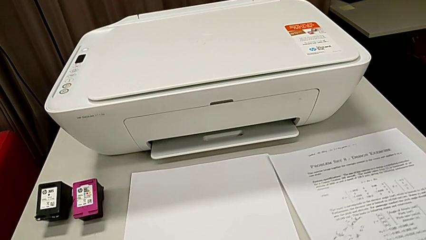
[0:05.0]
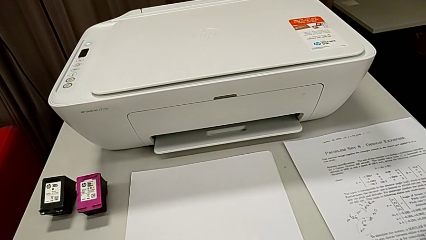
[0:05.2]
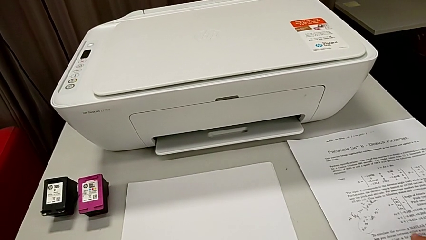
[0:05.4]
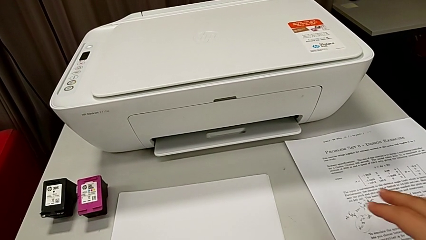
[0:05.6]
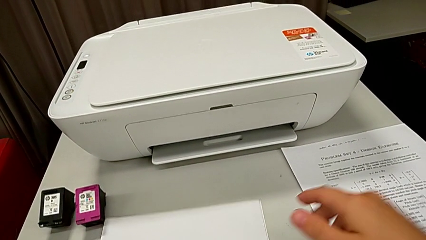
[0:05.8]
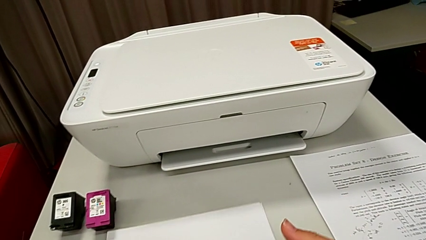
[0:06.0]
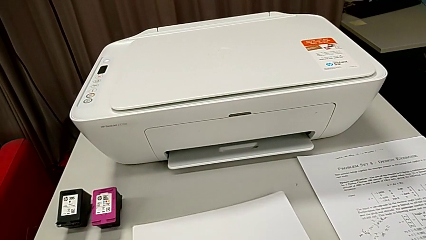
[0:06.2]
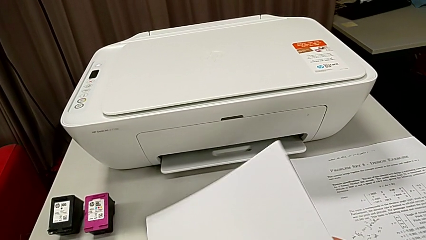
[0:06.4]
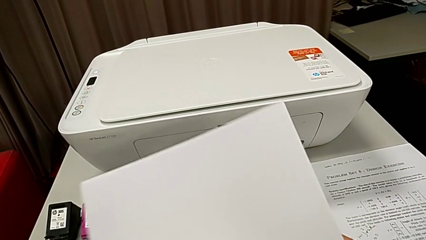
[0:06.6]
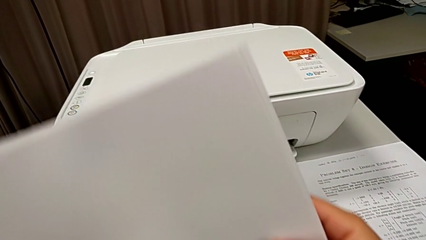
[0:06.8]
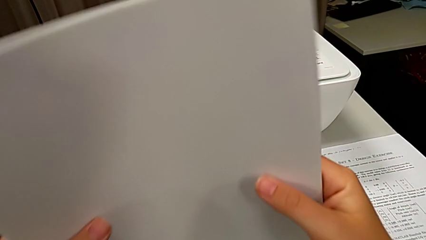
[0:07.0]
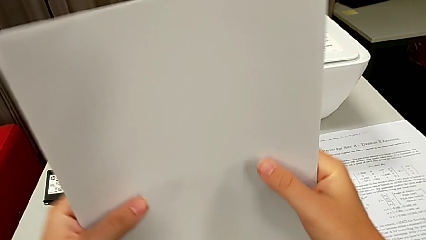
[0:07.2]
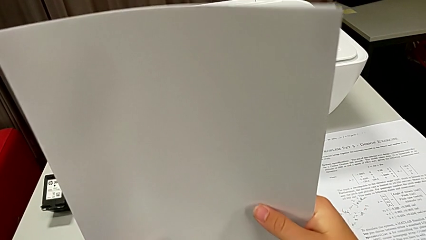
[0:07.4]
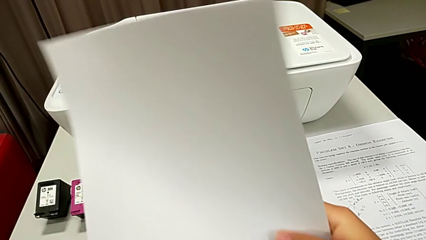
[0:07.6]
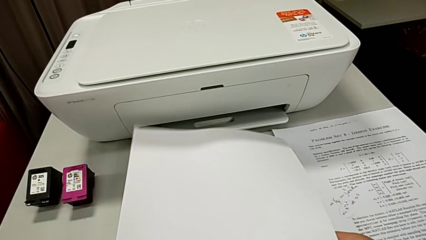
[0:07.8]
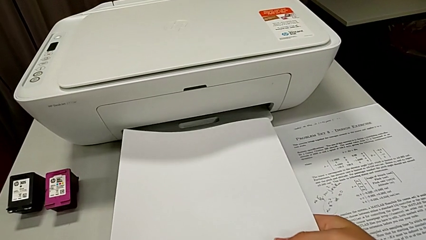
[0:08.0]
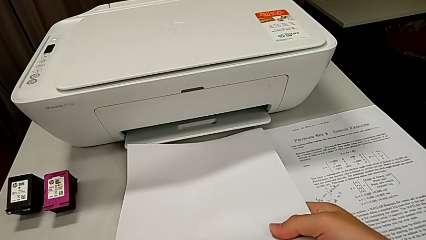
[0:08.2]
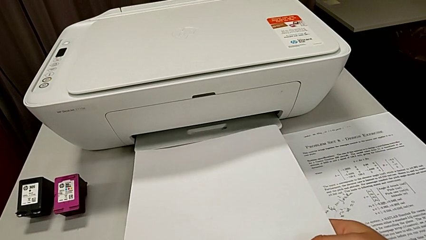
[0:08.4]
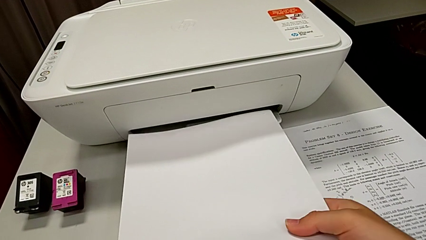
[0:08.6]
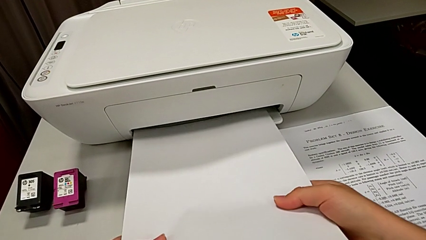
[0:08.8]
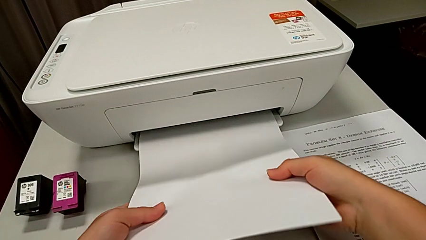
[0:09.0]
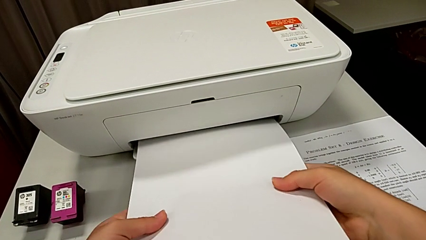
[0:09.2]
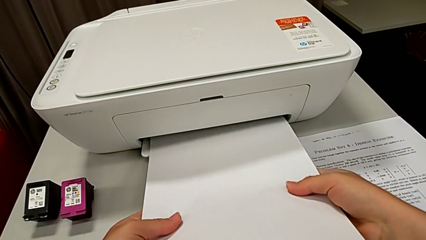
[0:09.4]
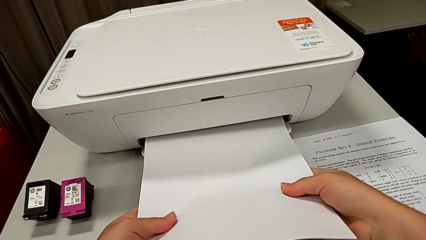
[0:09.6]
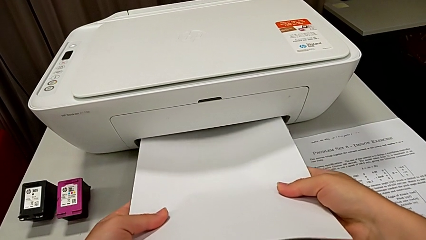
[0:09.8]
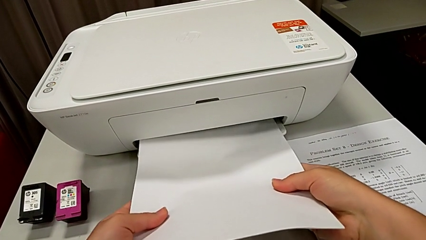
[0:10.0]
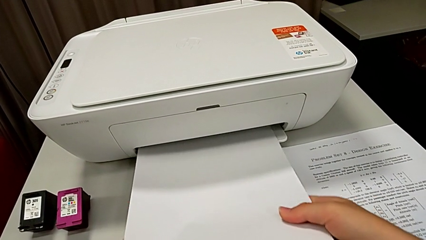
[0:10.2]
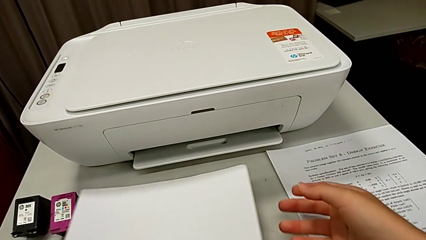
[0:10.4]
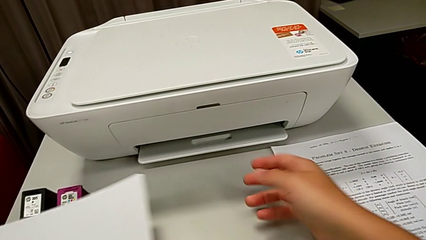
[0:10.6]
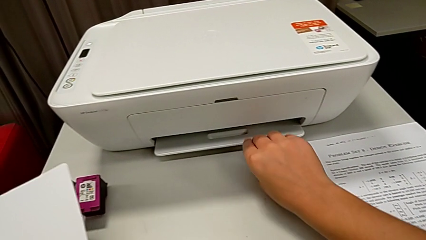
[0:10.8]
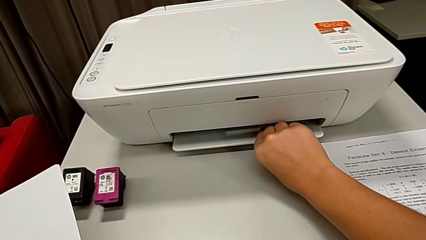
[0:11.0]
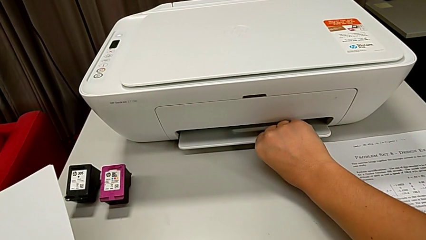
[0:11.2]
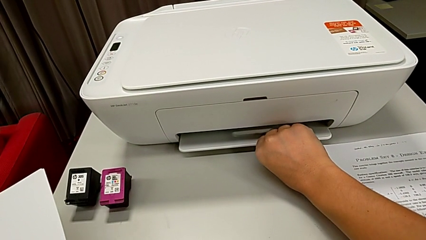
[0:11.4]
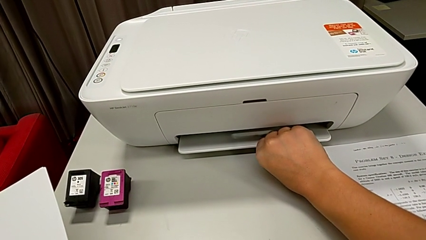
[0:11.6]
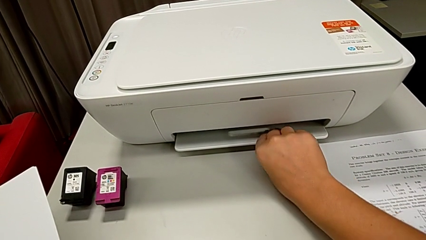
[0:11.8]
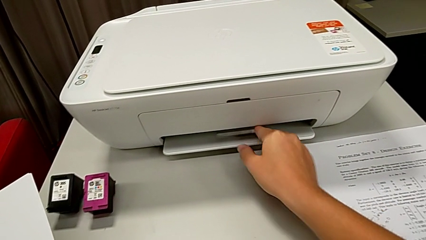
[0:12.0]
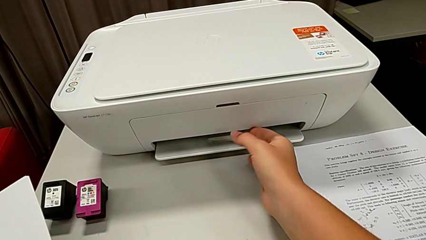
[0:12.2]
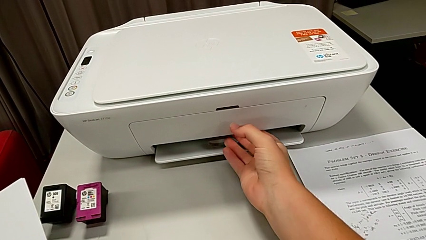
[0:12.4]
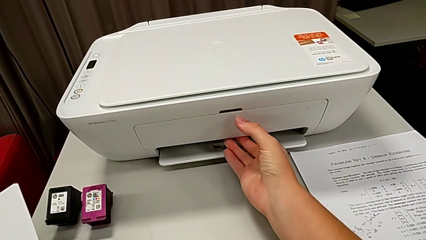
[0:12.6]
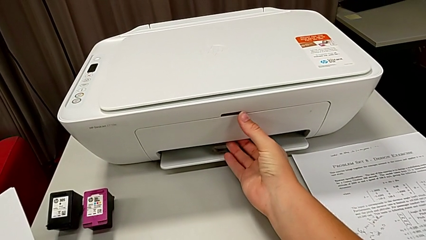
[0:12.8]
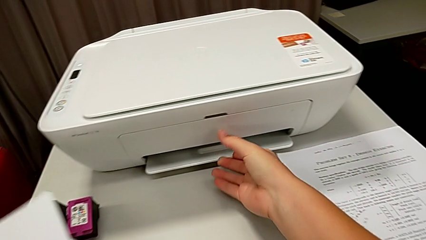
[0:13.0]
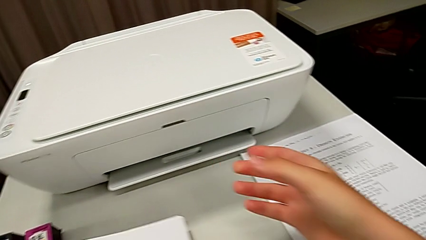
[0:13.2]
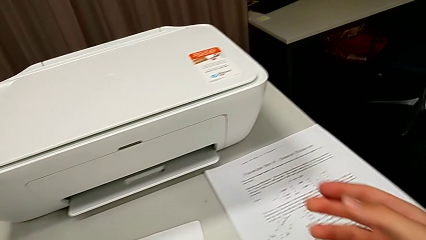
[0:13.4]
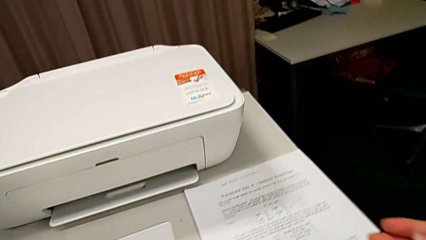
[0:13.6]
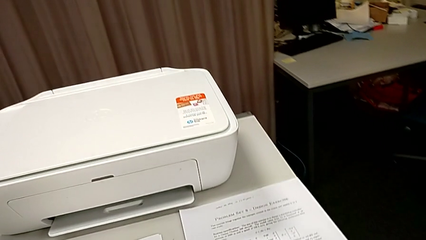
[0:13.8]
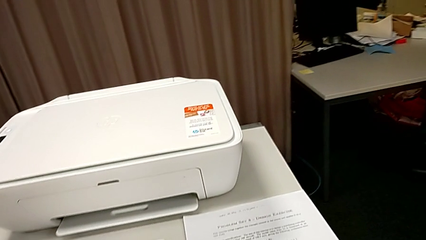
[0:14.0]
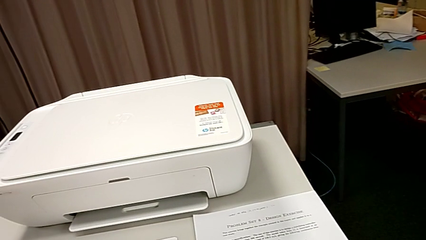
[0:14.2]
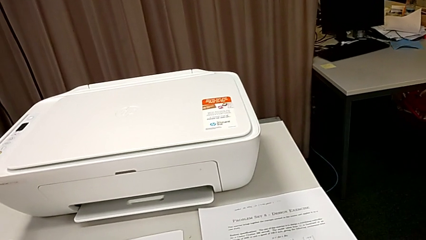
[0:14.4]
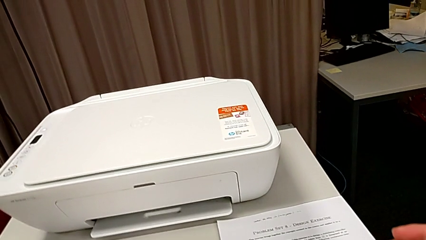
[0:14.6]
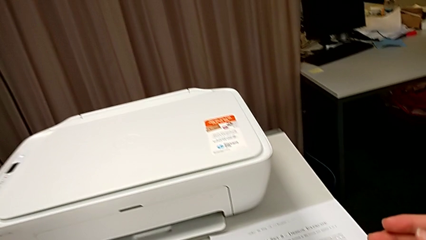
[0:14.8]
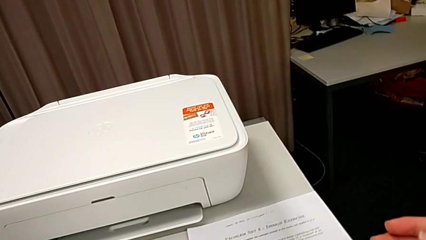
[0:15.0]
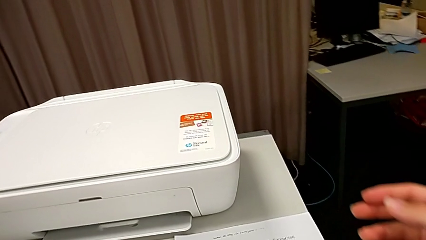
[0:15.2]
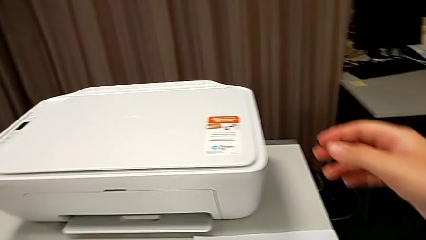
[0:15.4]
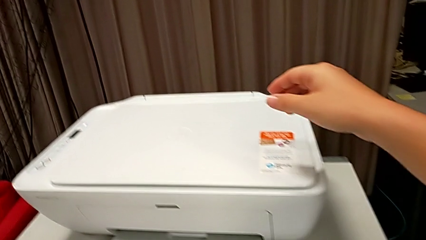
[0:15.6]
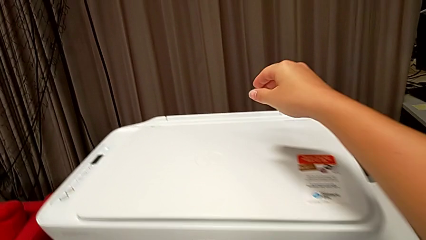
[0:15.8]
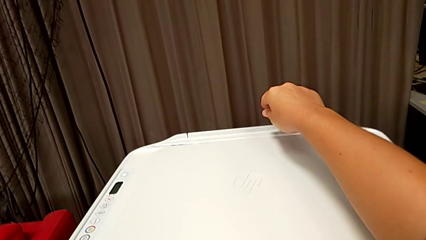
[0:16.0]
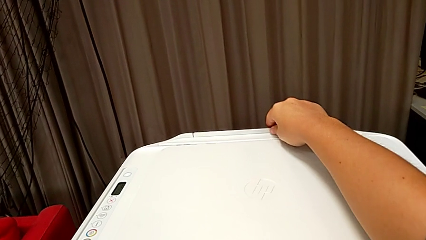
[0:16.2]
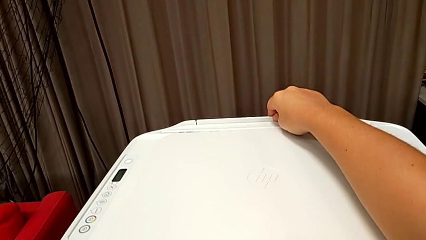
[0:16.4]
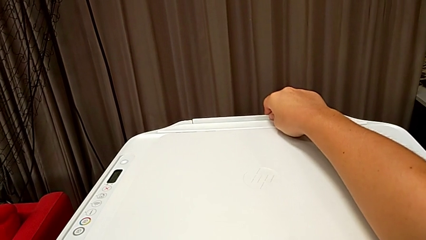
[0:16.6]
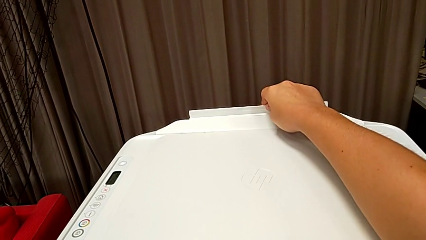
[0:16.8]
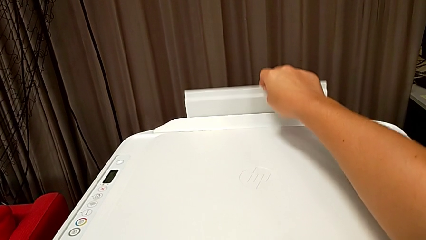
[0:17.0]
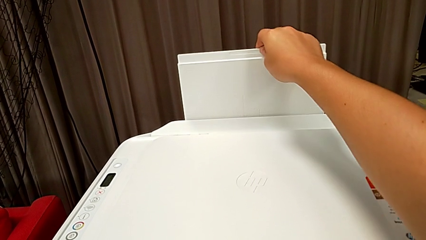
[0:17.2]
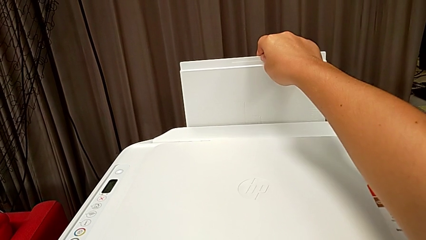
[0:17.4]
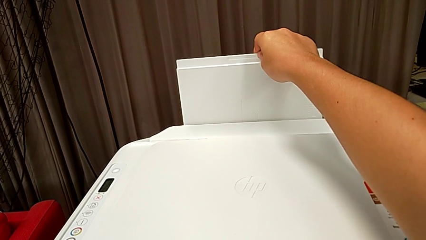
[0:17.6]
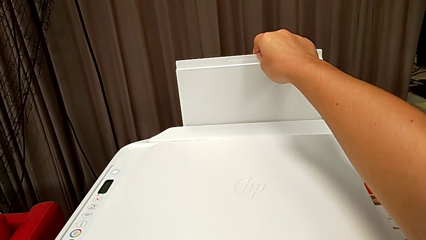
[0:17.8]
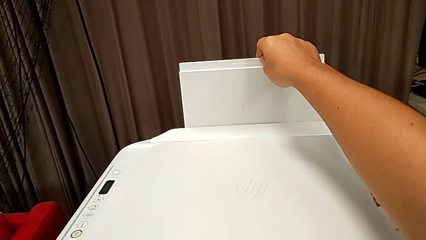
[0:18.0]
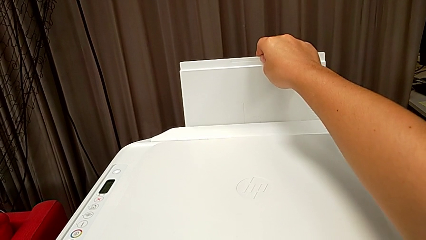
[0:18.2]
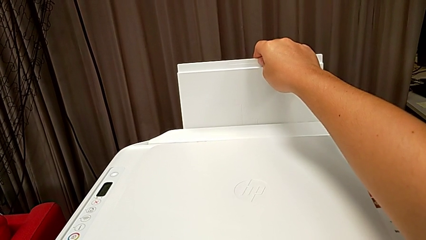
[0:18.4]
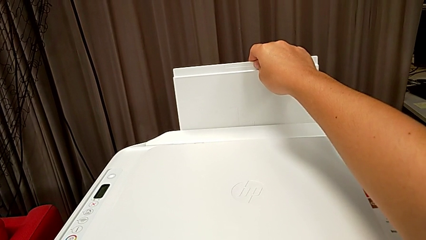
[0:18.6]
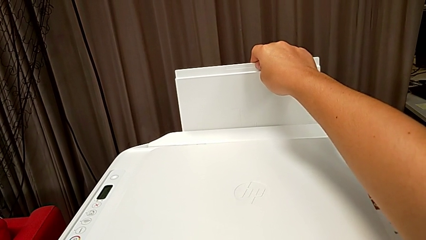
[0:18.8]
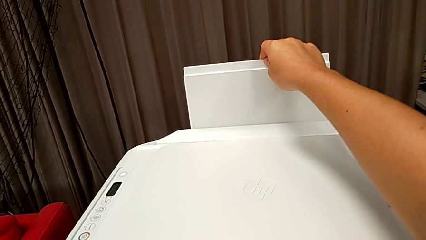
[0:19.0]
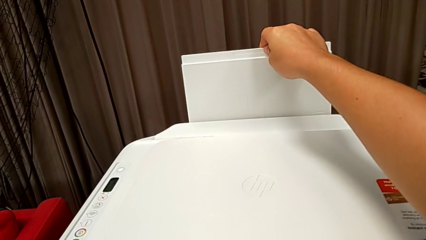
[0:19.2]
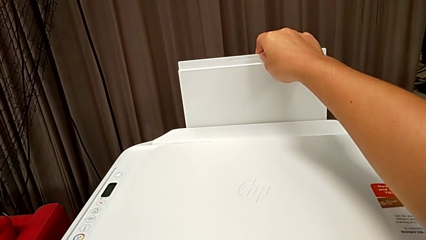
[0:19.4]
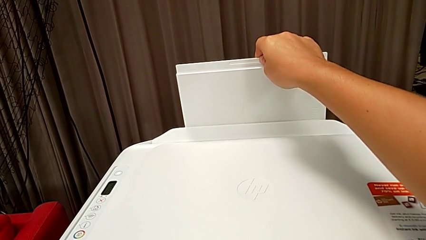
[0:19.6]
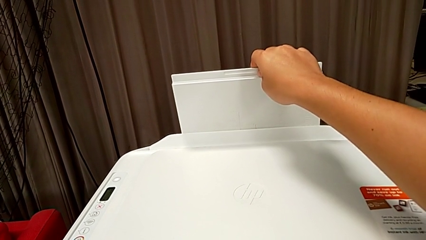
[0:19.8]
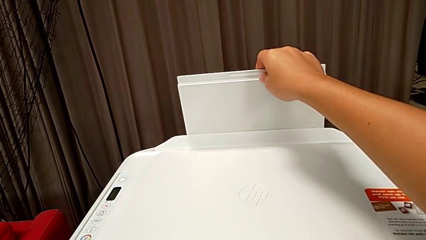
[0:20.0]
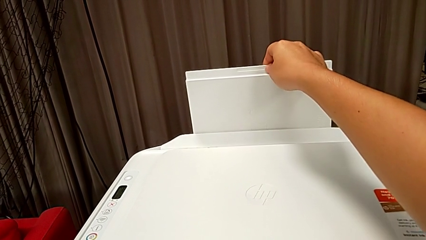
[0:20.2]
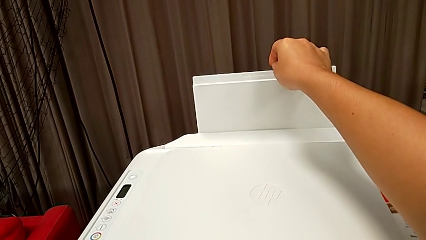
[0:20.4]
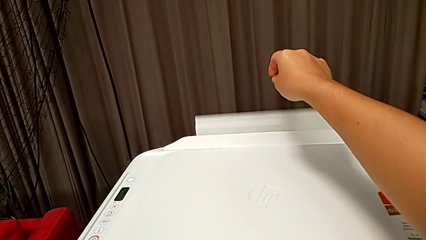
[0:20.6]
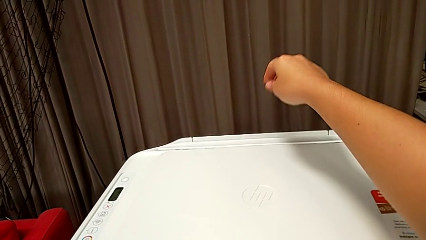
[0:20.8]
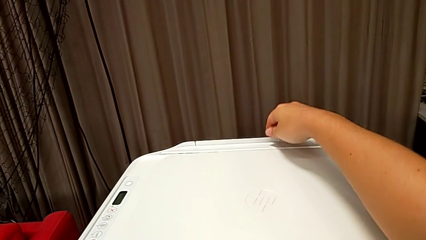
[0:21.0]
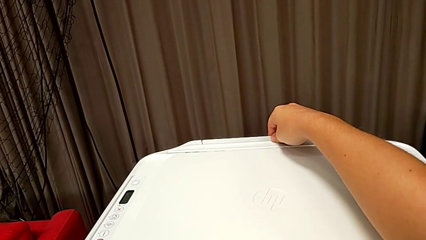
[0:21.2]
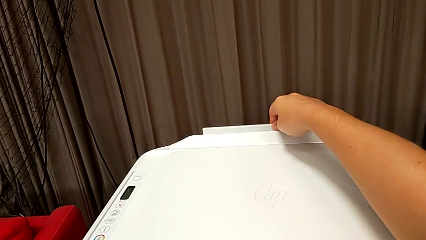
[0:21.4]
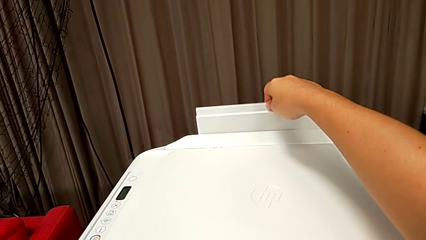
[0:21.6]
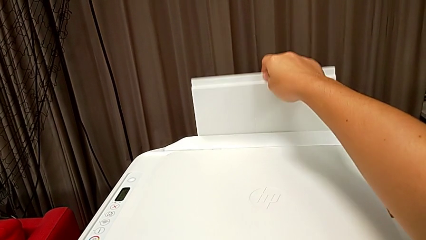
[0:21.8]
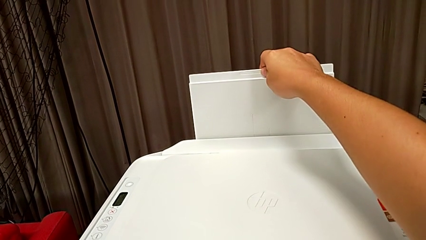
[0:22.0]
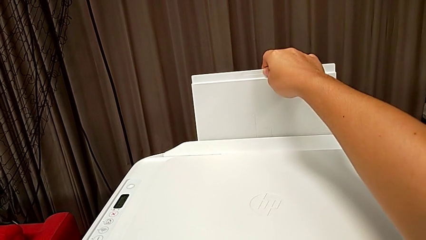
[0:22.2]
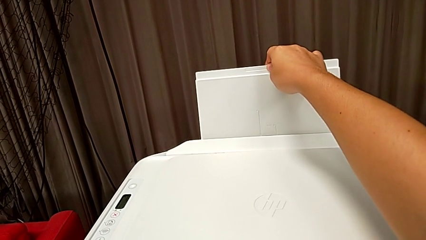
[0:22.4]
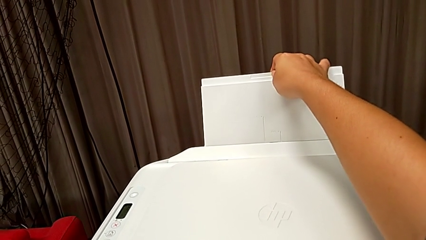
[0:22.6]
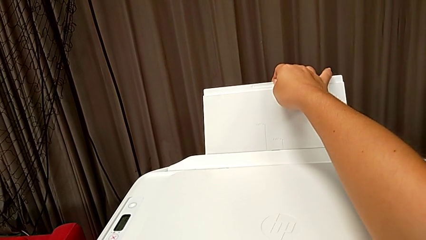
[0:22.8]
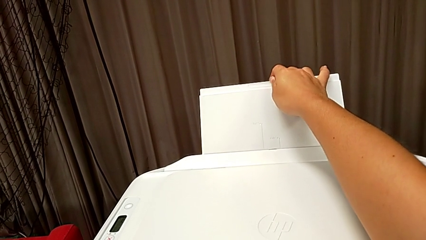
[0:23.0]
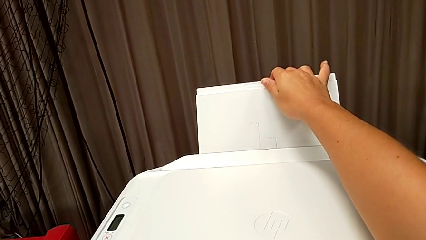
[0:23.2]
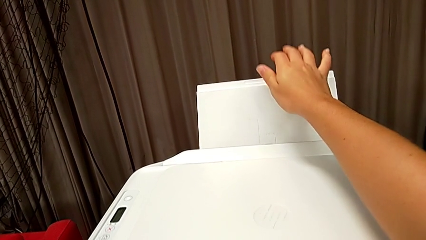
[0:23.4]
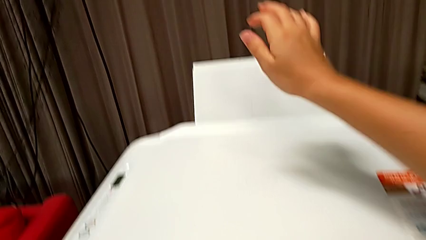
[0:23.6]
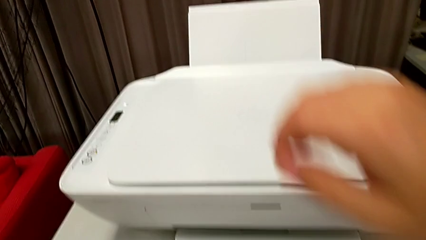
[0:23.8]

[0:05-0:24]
The camera wearer is loading the paper stack into the printer. They grab the paper stack, align it and insert it. They grab the paper tray, touch the back paper tray, wrongly pull the back paper tray, dropping the paper tray, and pull the back paper tray.
